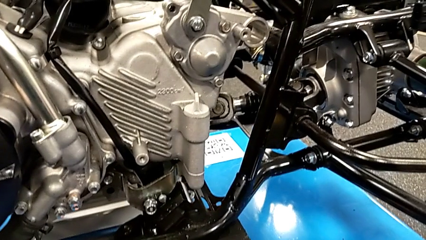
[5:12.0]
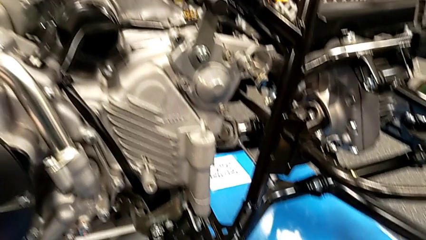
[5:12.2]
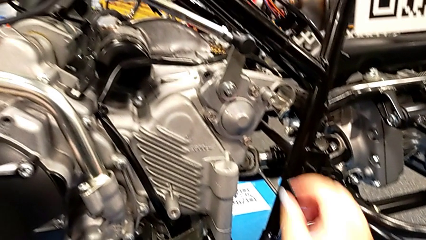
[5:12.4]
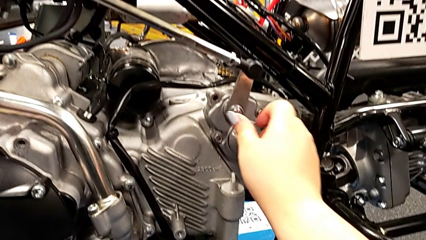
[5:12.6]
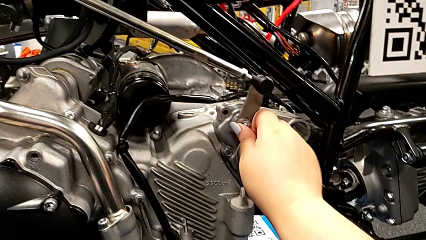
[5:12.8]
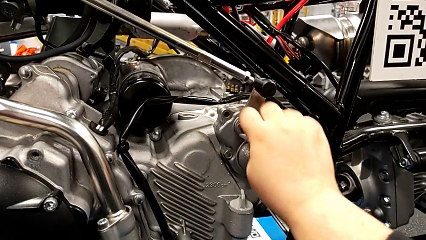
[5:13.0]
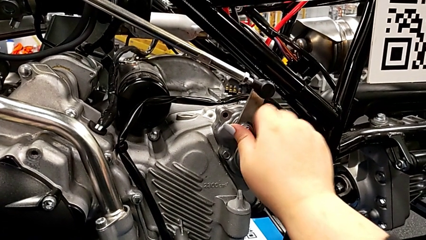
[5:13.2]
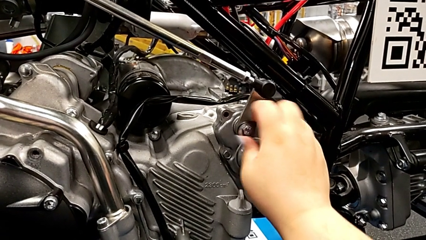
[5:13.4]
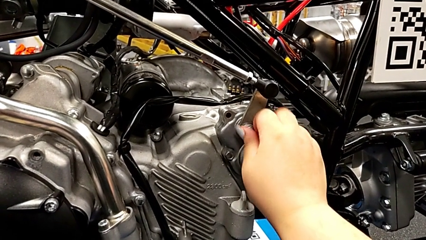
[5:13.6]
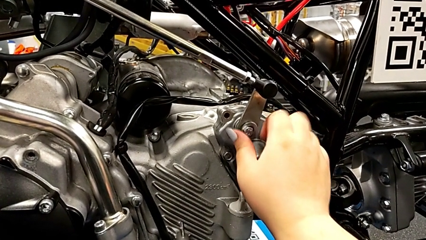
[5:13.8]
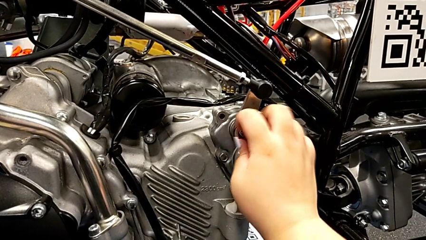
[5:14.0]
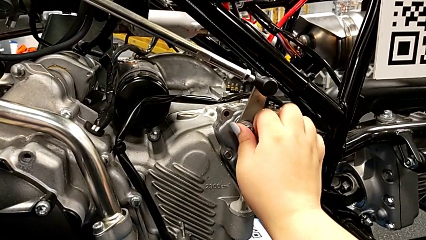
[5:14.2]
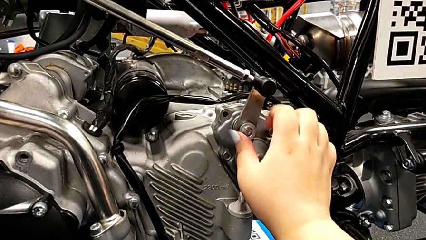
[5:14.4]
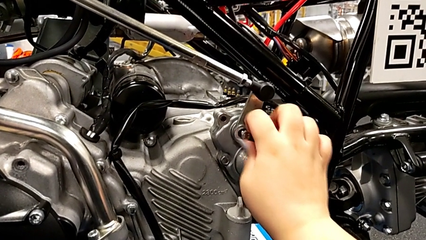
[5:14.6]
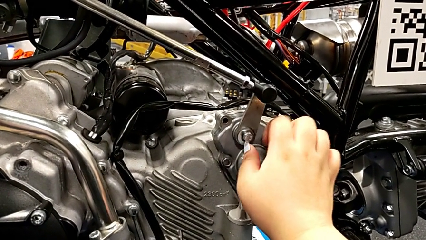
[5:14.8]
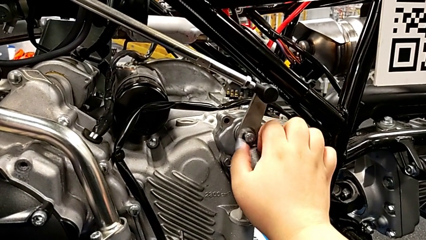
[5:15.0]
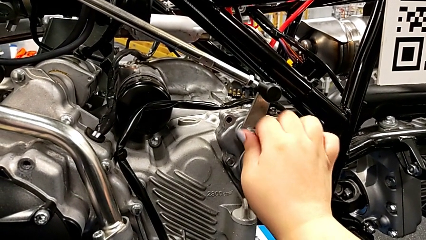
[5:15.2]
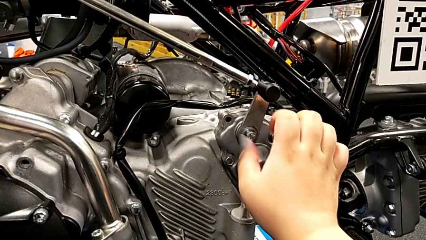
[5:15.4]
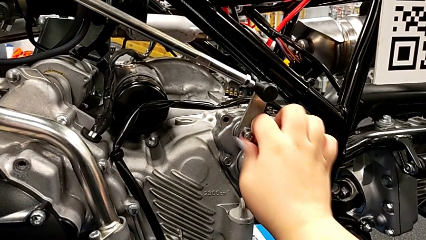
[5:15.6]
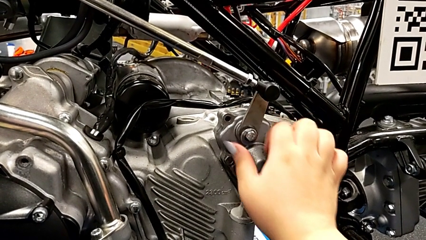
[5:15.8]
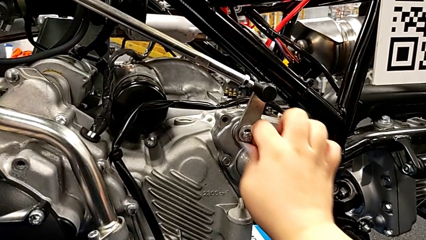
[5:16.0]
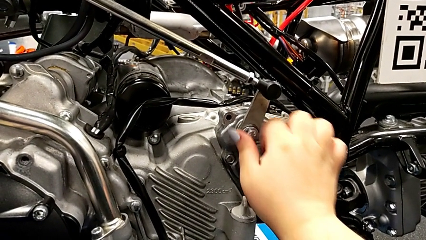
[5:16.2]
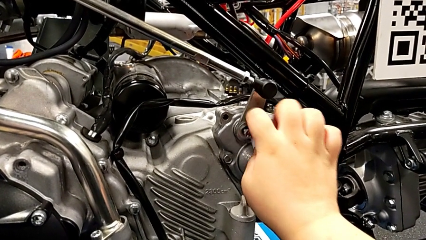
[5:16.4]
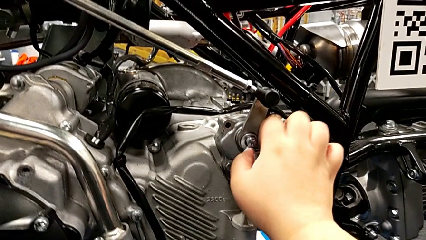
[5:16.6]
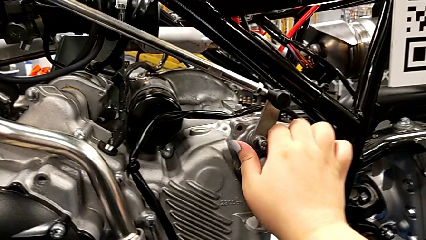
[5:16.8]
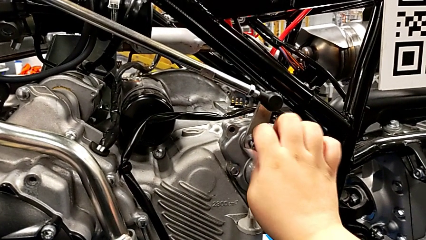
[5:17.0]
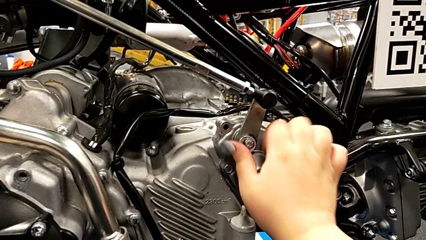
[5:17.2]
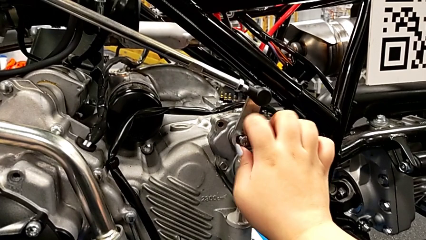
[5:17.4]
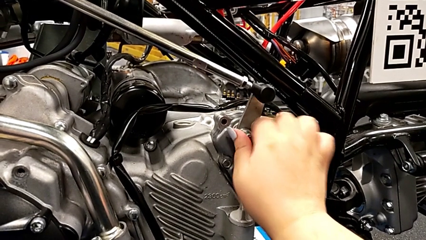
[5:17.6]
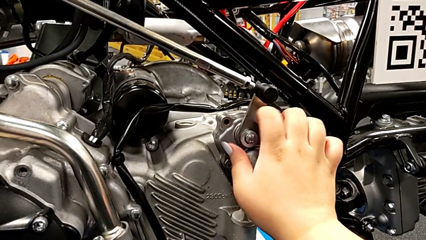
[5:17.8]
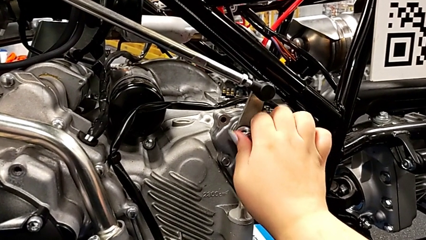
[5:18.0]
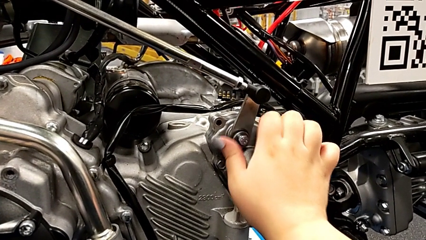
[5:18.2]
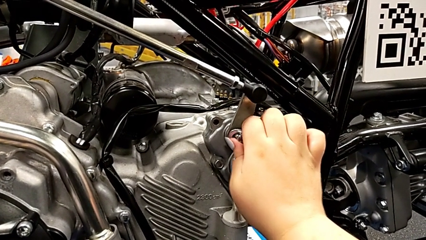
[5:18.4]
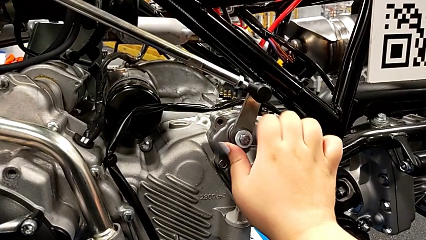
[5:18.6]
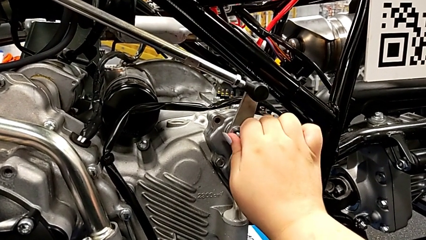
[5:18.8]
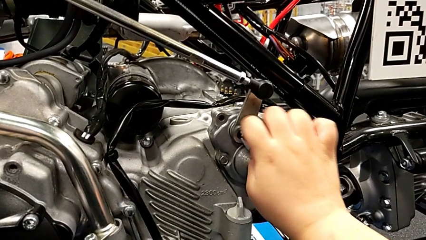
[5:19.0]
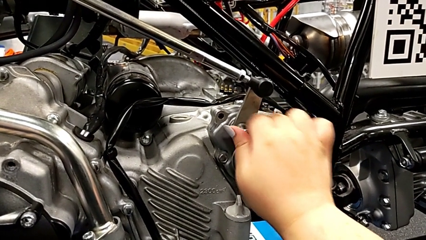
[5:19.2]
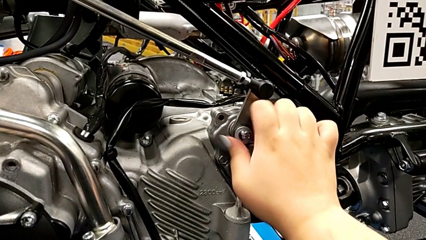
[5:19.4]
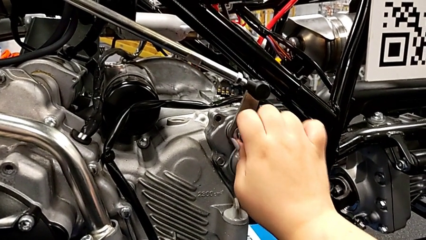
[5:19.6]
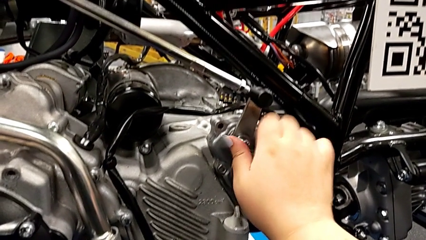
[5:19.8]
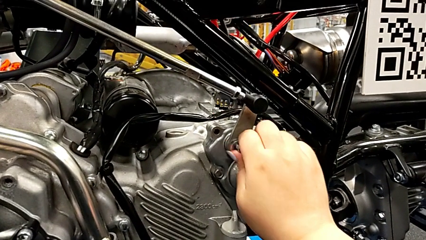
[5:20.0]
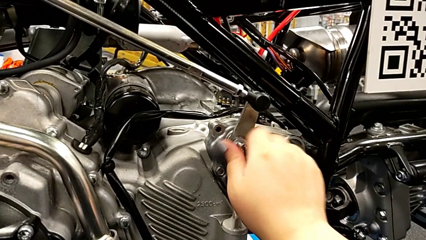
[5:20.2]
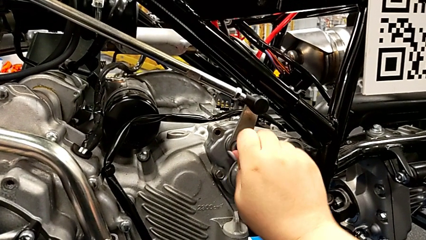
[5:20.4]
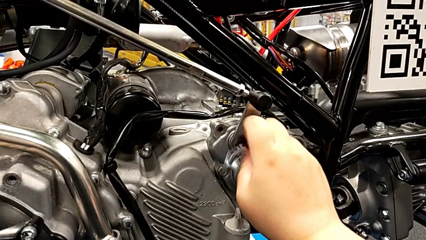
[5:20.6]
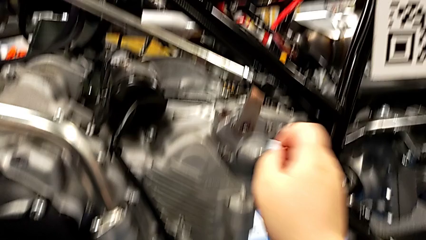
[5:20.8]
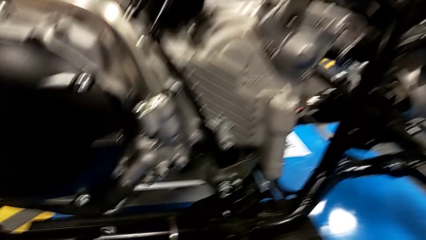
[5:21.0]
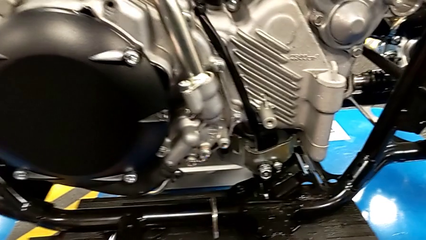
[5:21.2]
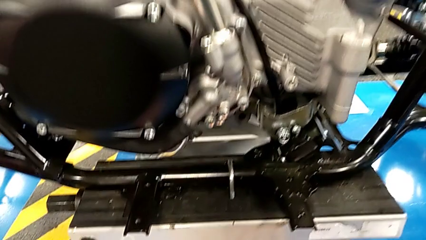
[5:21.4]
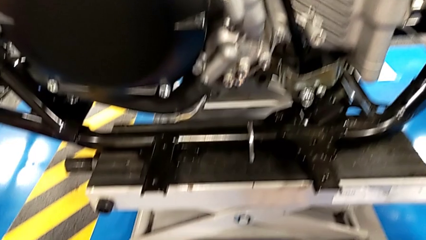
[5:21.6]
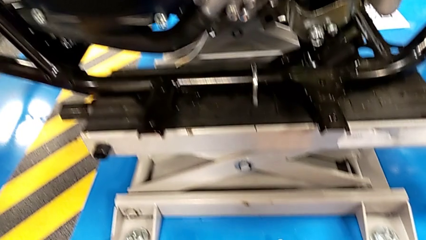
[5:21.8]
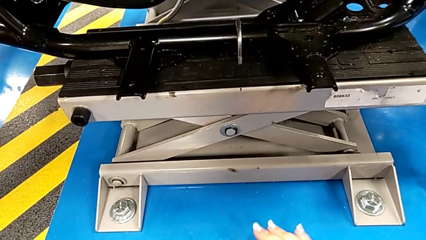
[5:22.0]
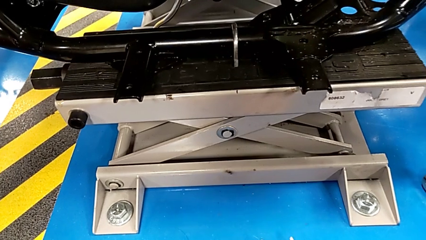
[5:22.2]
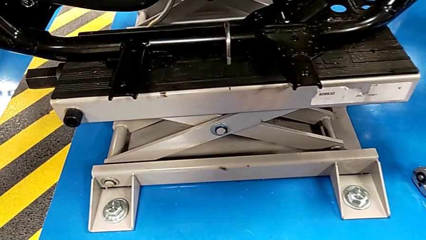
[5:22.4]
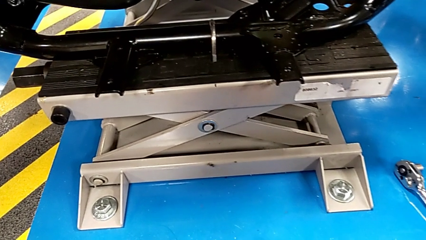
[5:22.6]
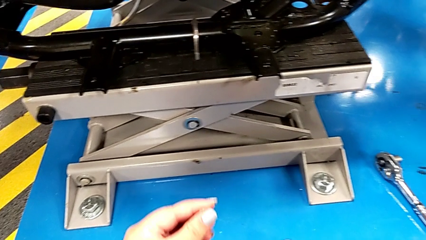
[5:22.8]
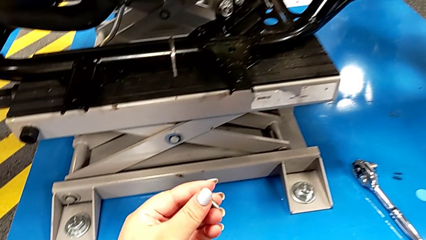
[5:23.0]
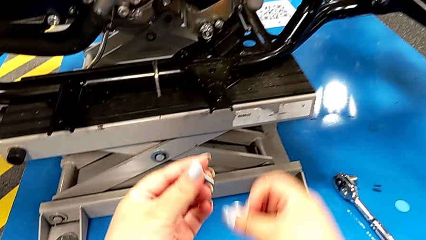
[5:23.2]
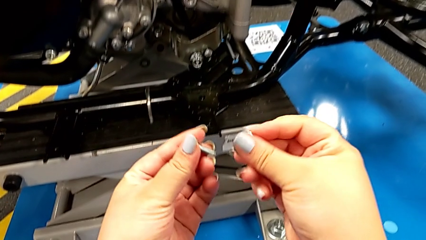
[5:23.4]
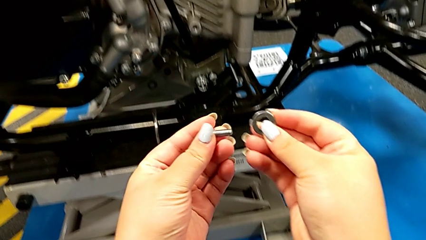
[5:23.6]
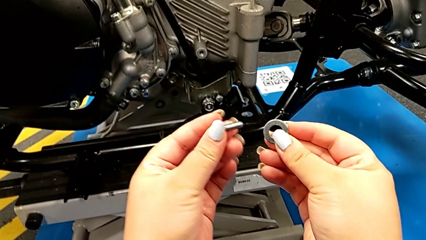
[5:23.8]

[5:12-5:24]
The camera wearer is detaching the screw using the ratchet. They unscrew the bolt and wrongly drop the bolt and washer accidentally. They lift the washer with the left hand and lift the bolt with the right hand.

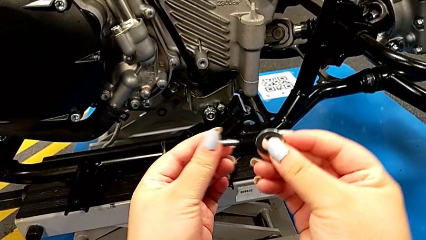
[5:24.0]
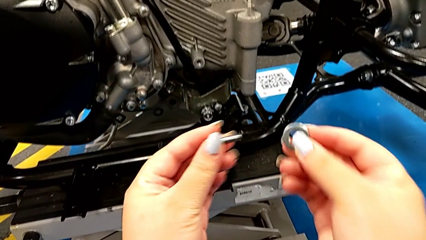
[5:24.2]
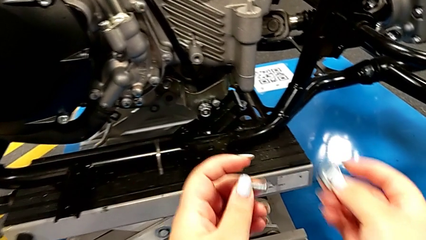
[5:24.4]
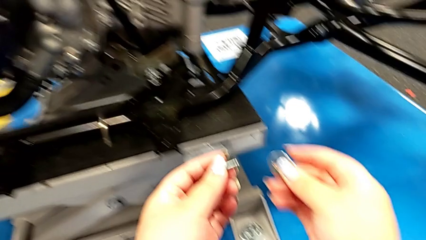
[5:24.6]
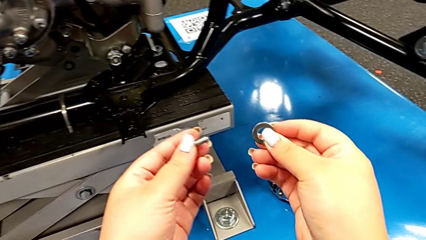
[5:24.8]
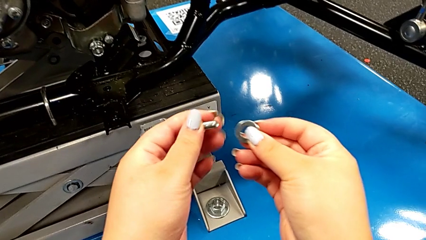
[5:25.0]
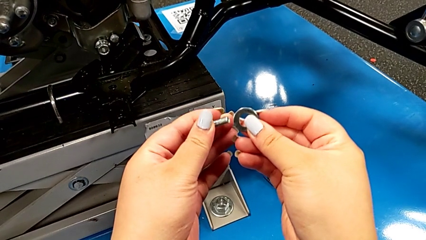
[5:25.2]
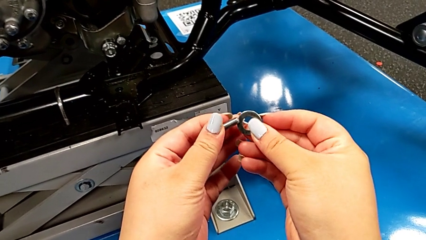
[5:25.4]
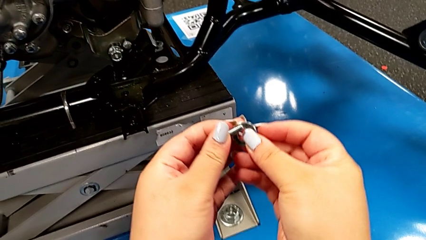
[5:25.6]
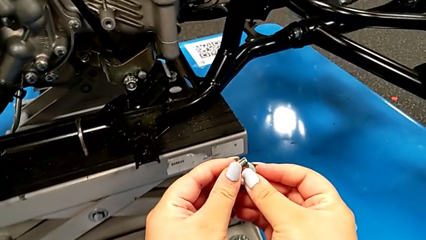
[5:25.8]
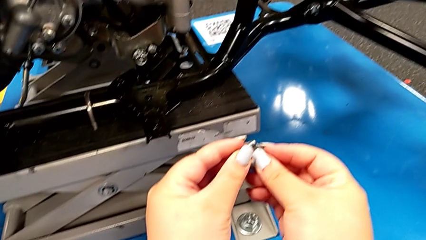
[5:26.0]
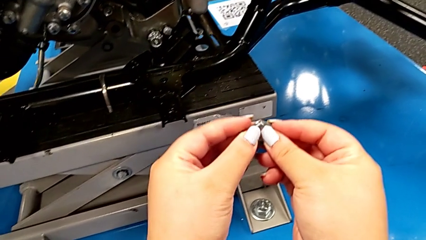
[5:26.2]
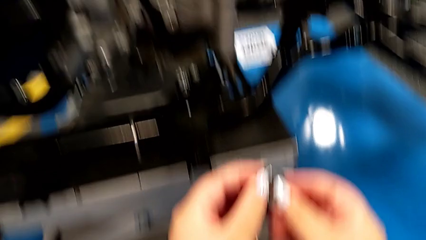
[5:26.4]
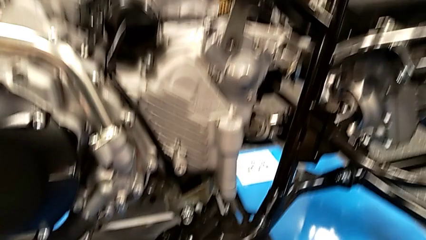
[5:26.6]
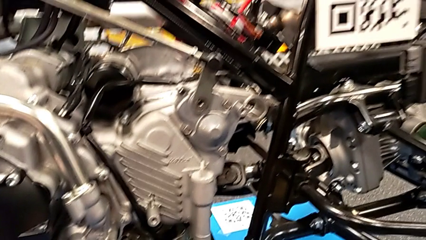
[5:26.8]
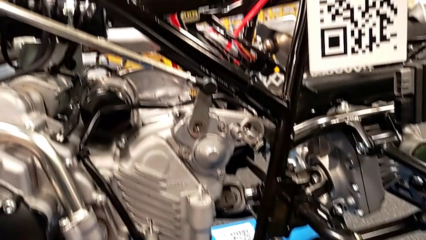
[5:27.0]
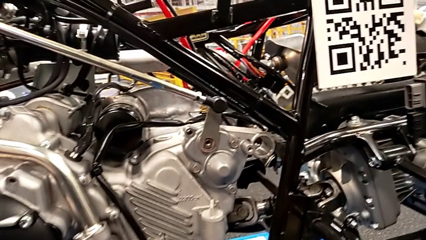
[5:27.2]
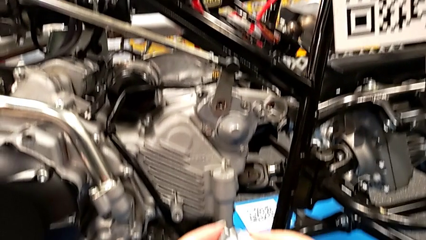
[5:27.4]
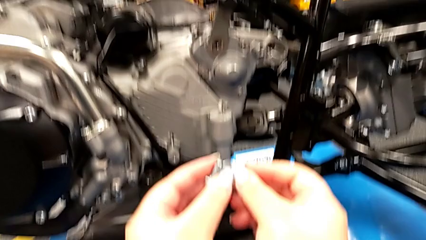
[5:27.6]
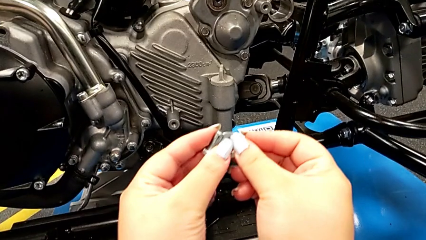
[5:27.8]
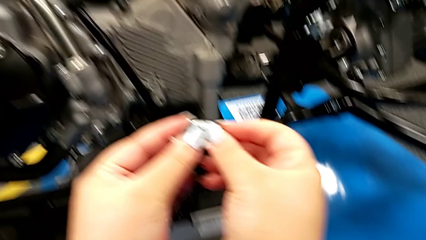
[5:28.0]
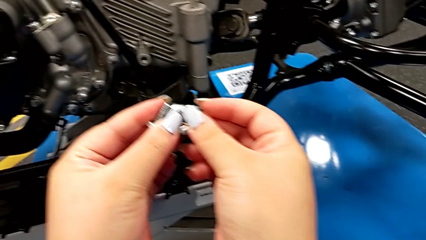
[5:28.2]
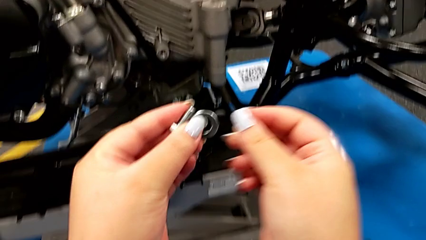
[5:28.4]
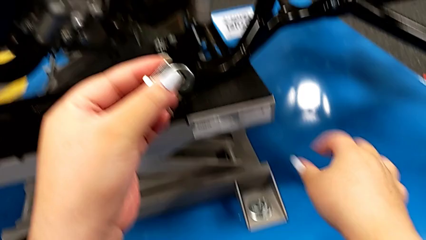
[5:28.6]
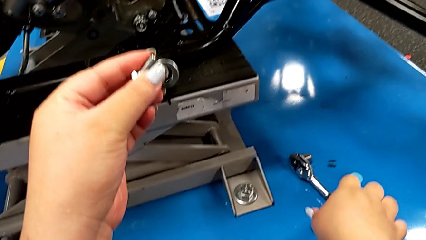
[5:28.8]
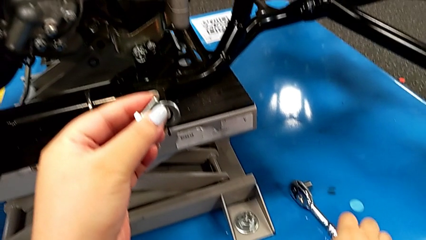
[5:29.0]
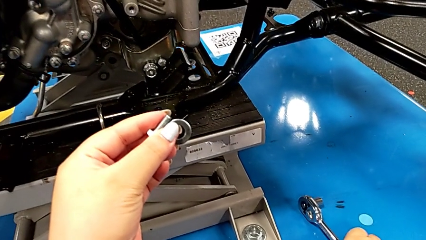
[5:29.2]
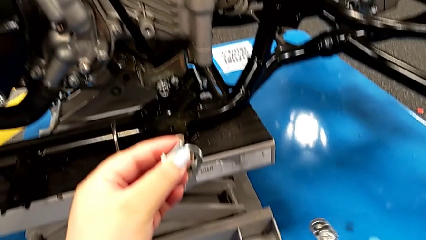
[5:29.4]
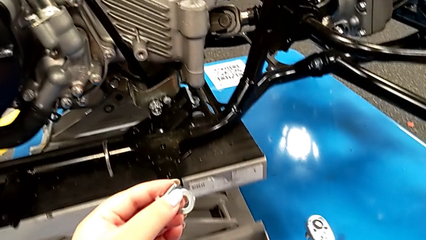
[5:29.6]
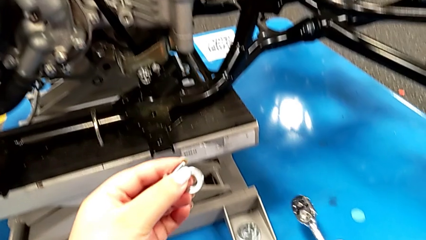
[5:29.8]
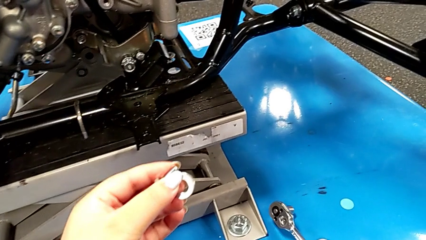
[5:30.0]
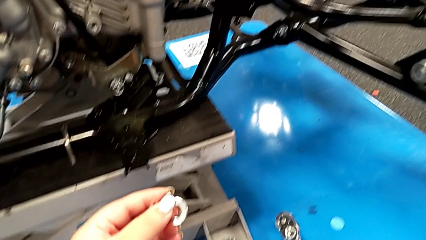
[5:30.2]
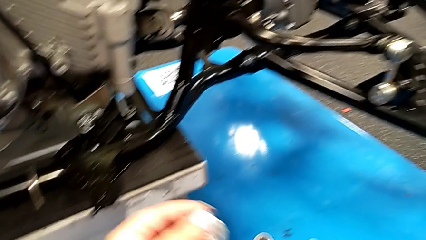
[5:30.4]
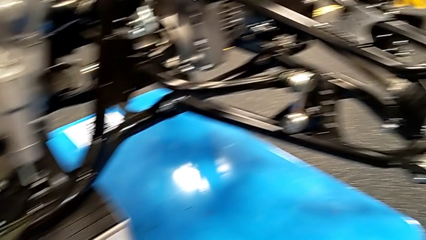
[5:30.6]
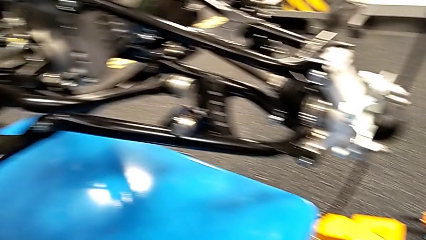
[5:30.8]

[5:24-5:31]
The camera wearer is placing the screw and washer back. They hold the bolt and grab the ratchet.
